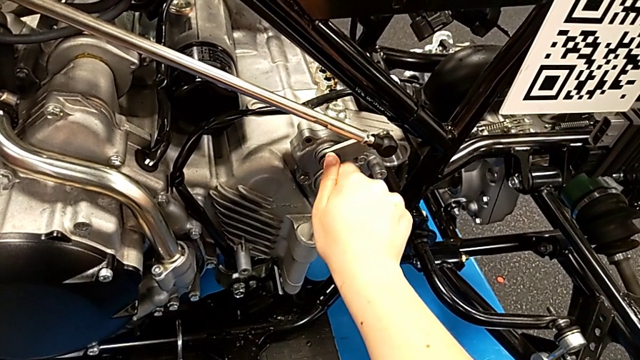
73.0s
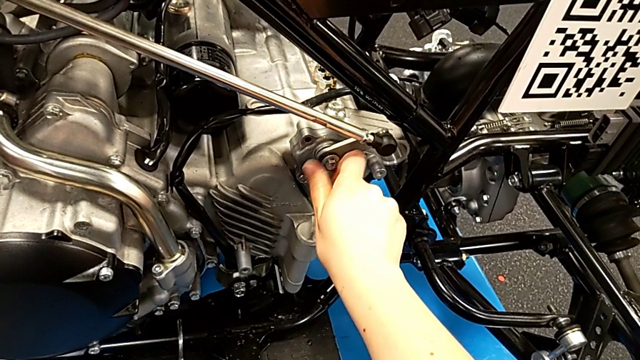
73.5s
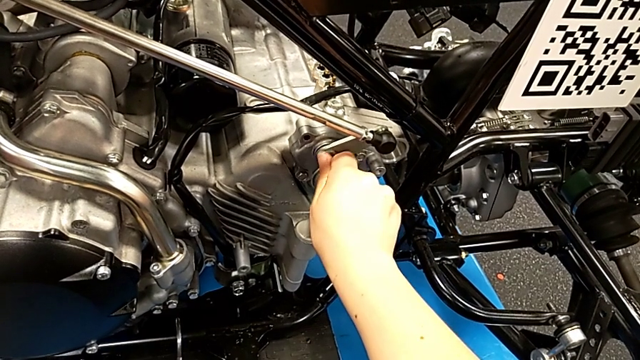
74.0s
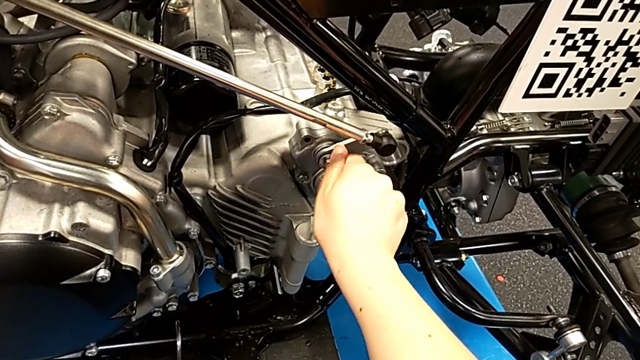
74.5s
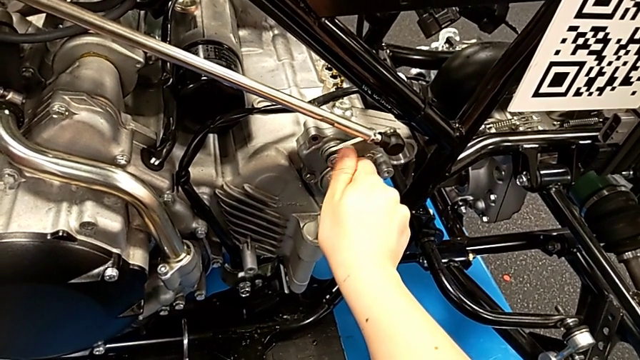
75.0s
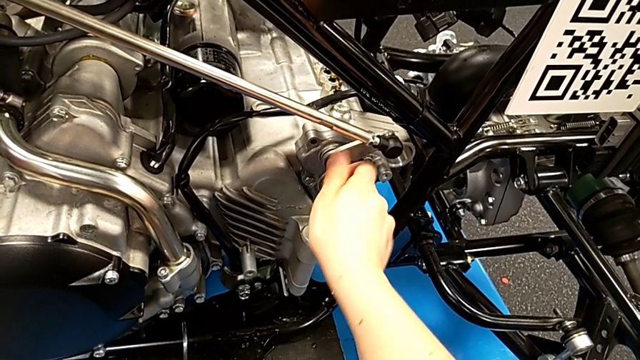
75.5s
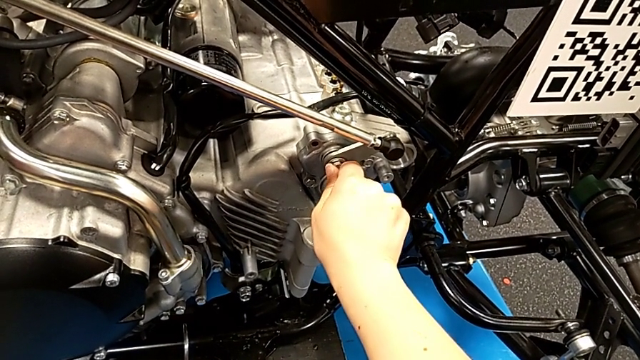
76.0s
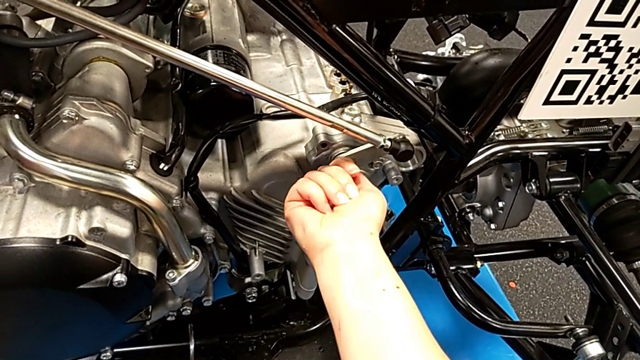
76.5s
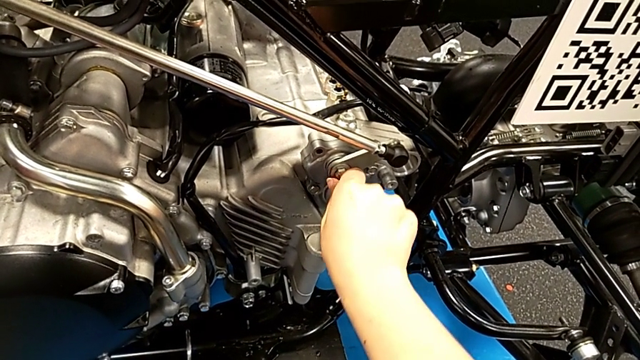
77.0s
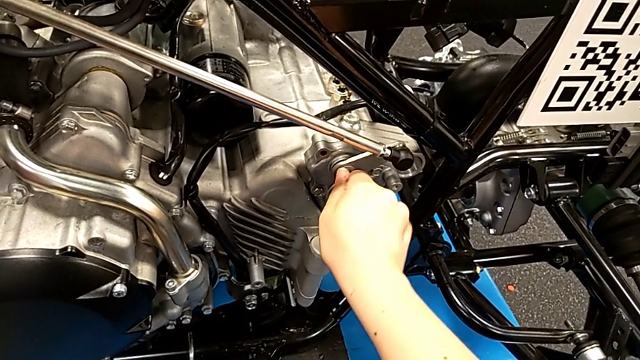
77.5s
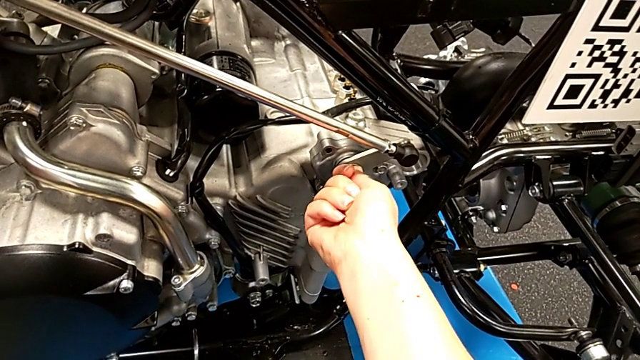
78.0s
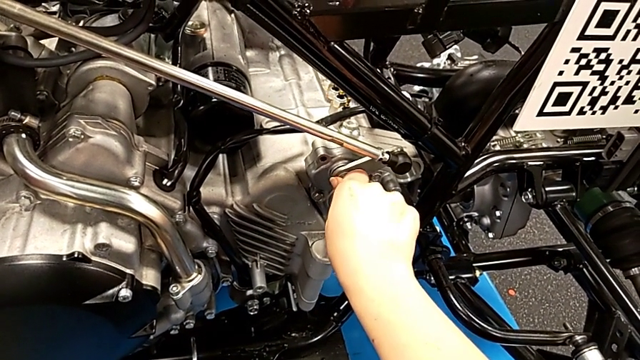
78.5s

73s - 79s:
The camera wearer is inserting the bolt. They keep screwing the bolt.

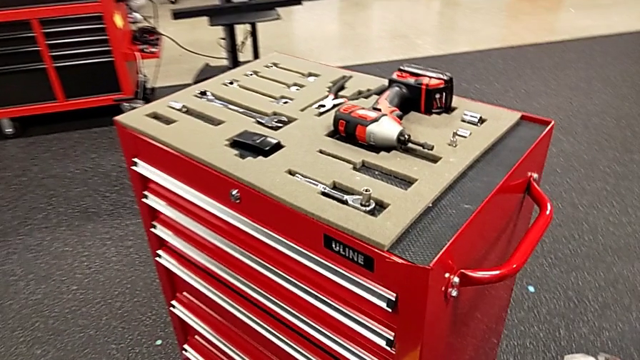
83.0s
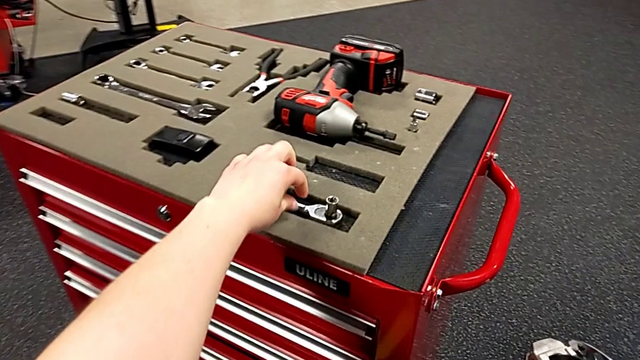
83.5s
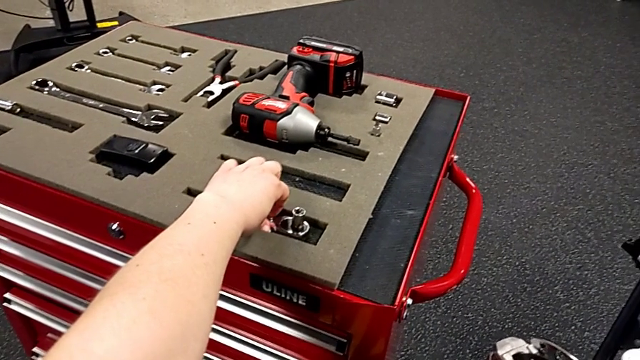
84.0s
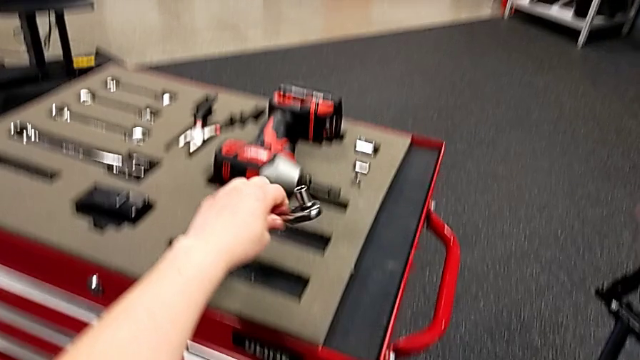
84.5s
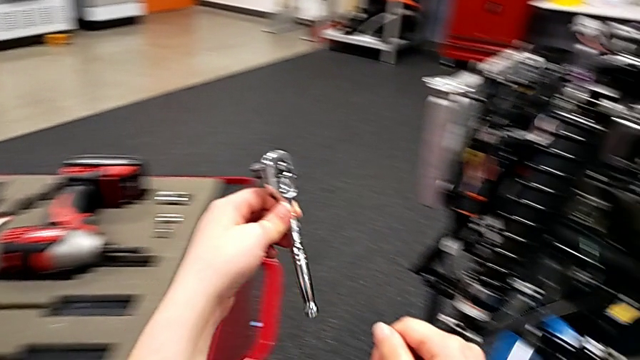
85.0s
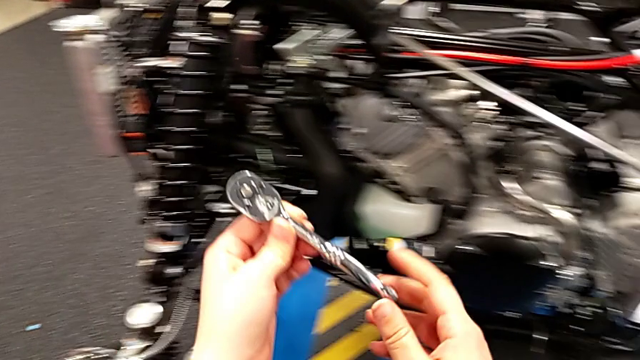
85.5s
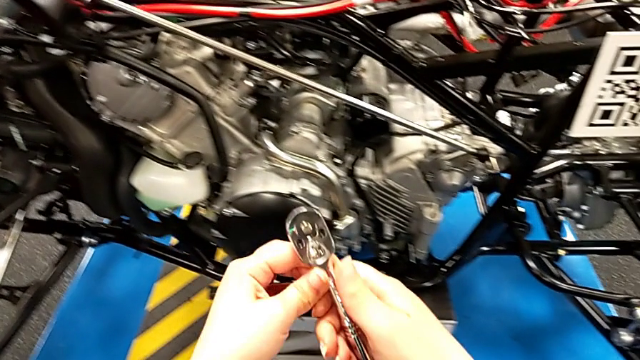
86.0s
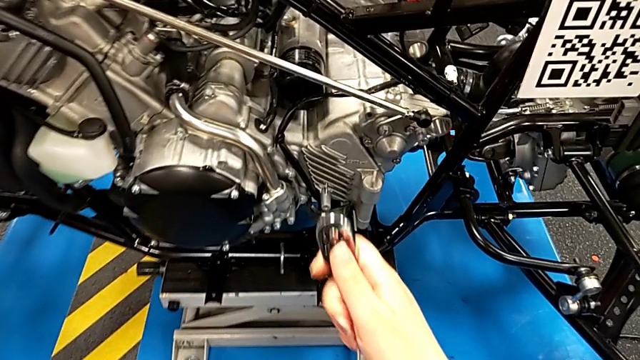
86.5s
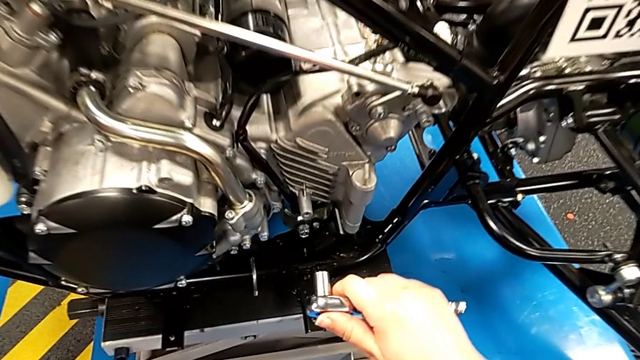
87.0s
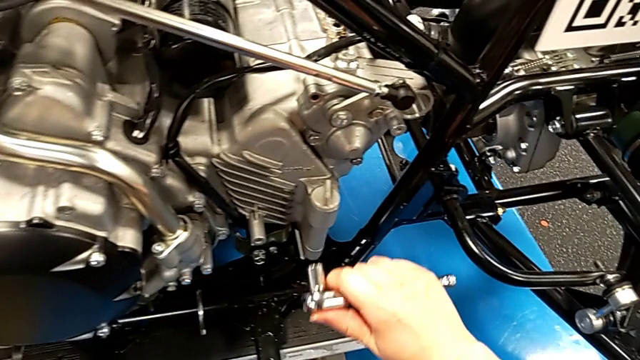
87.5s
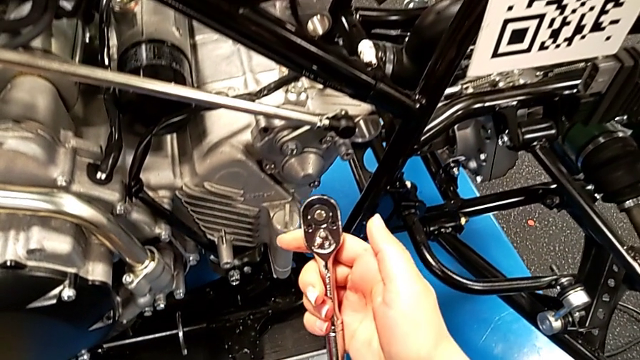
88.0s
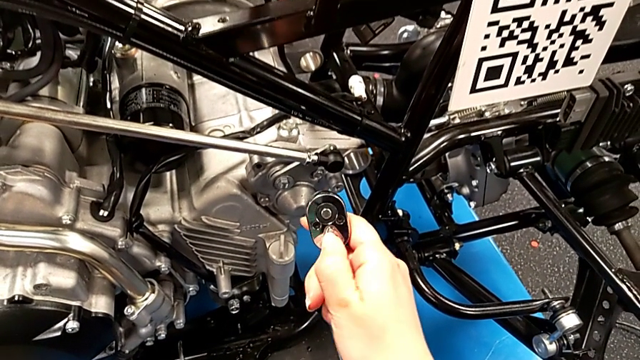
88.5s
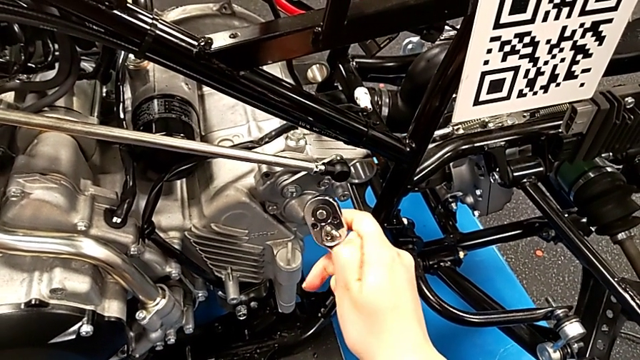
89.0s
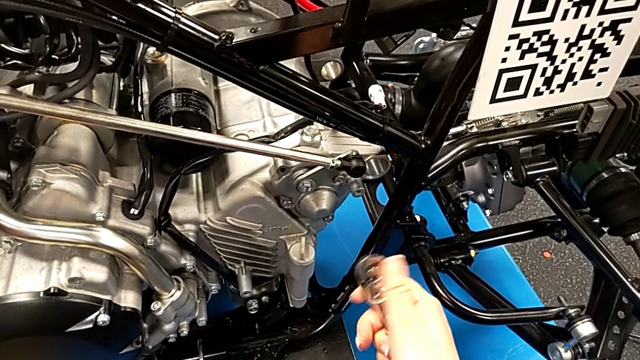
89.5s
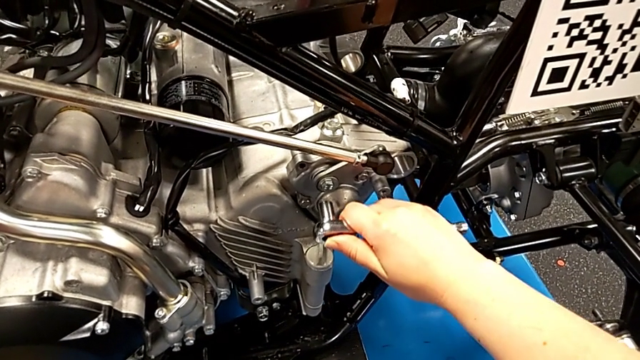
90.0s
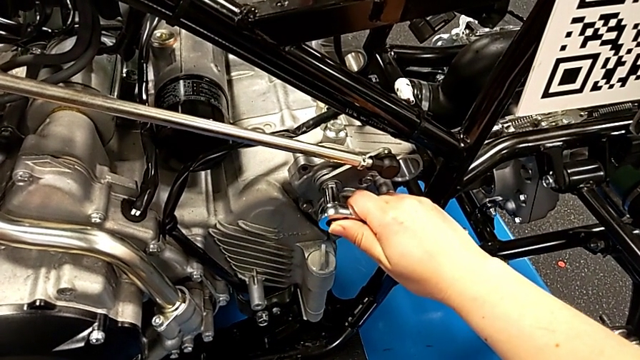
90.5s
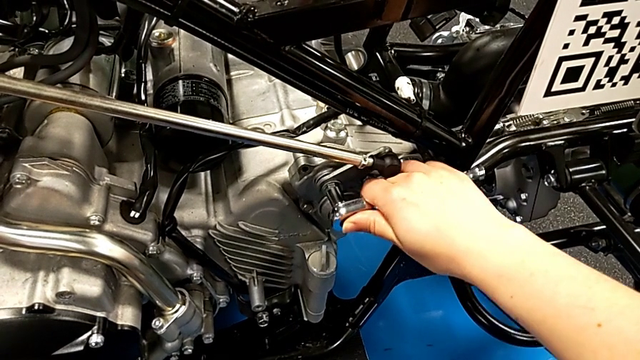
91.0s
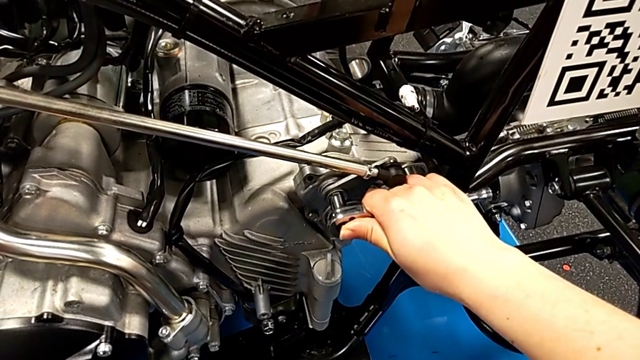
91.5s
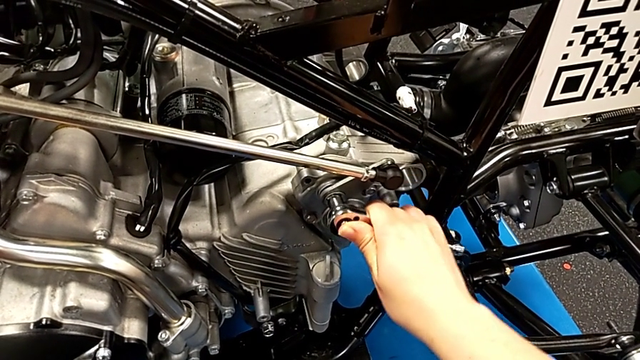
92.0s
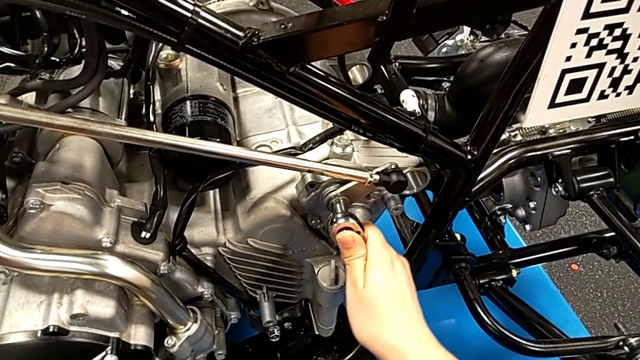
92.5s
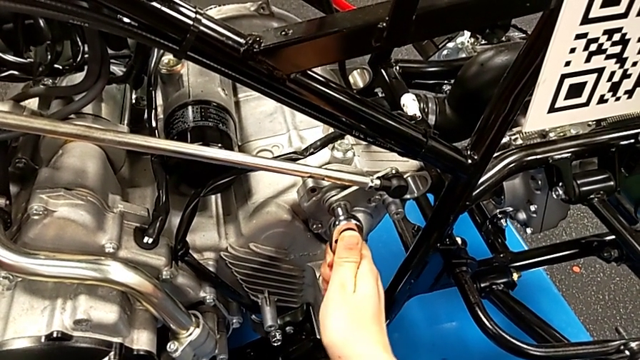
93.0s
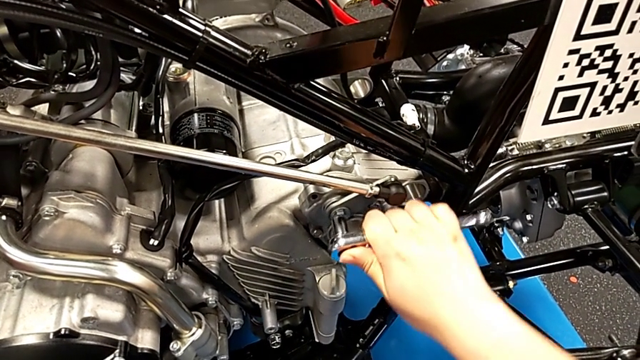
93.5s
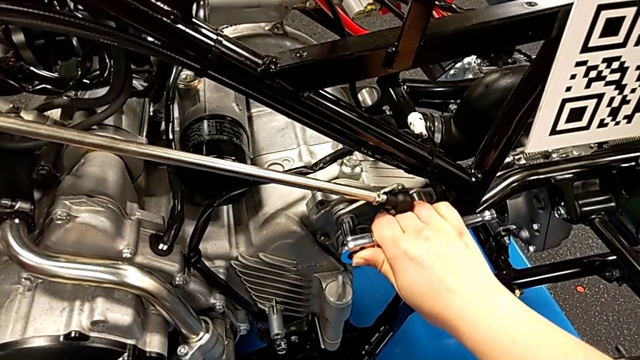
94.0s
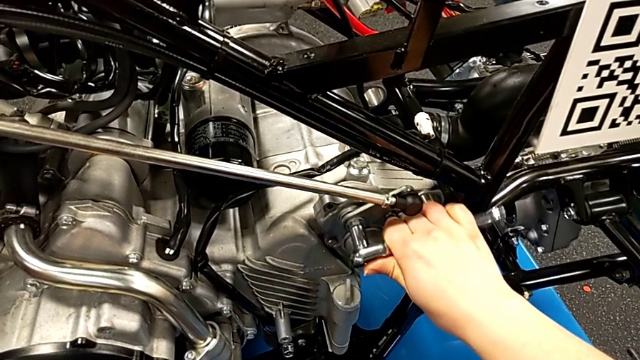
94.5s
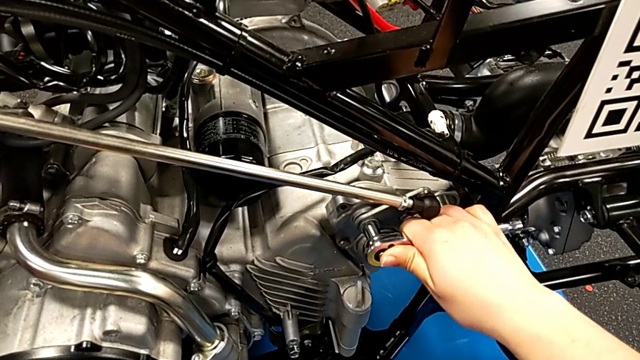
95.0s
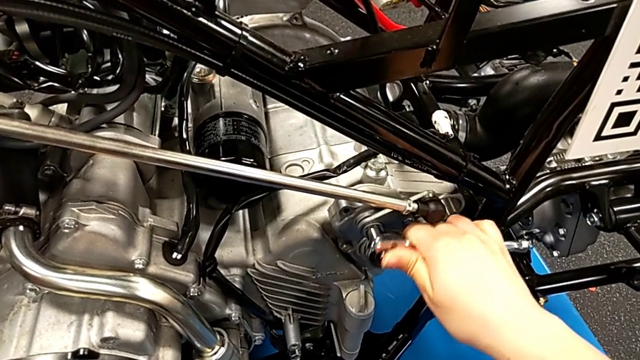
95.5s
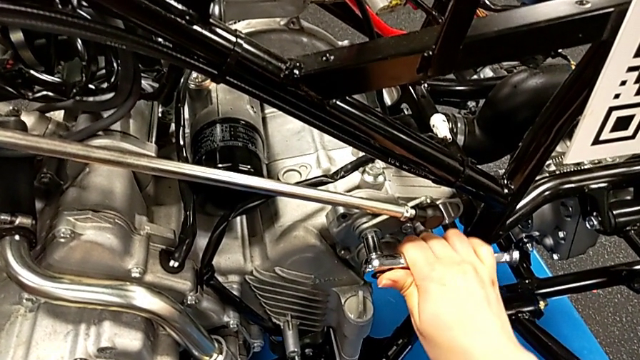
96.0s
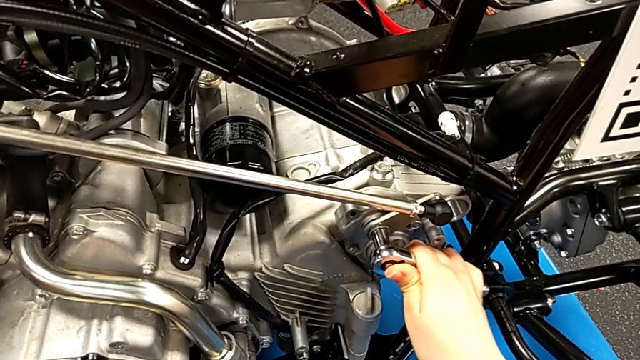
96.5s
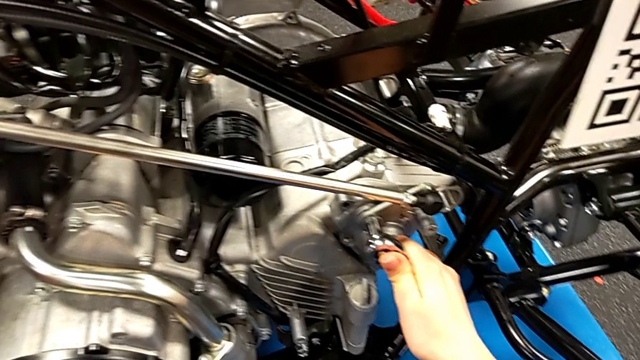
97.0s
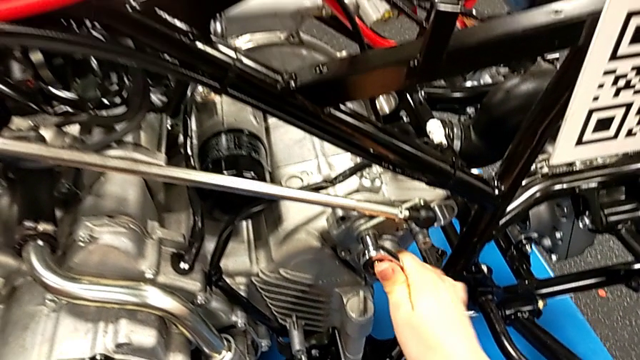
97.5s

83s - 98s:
The camera wearer is grabbing the ratchet to screw the bolt. They grab the ratchet, lift it, wrongly approach the peg, slide the ratchet adjuster, insert the ratchet, screw the bolt and withdraw the ratchet.
